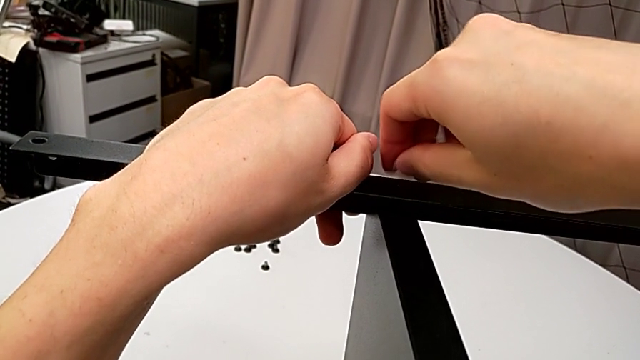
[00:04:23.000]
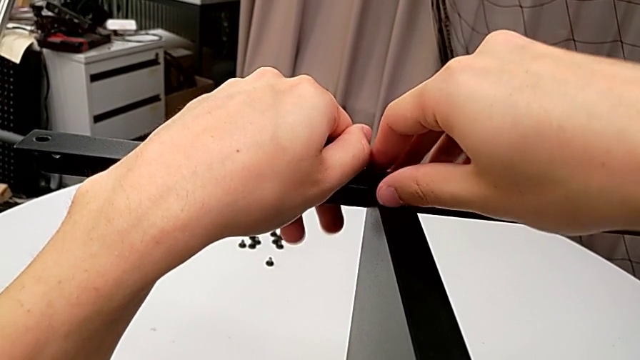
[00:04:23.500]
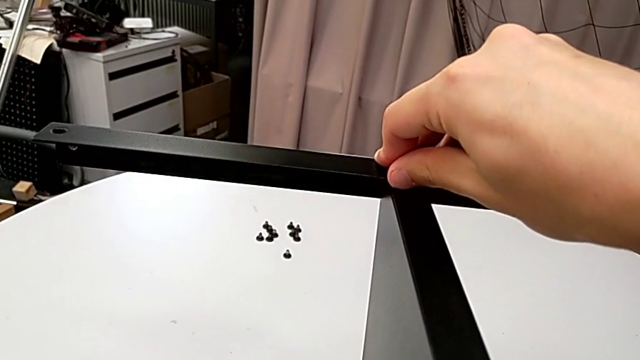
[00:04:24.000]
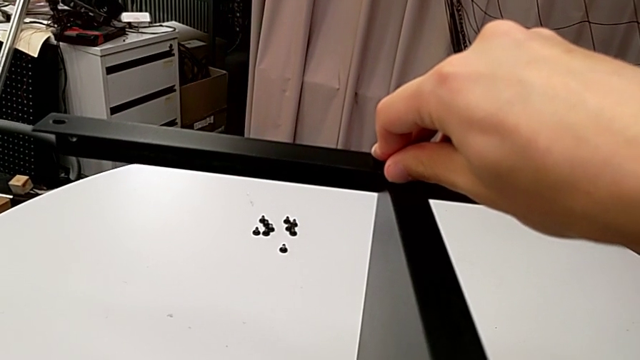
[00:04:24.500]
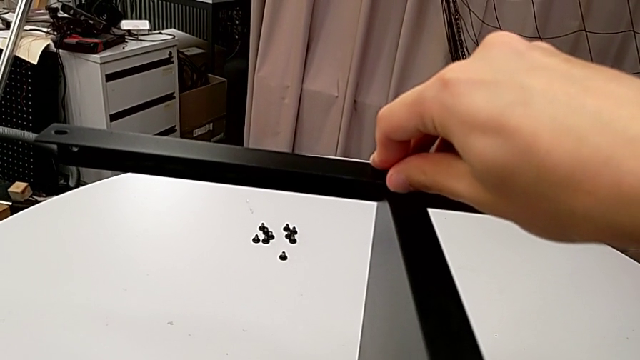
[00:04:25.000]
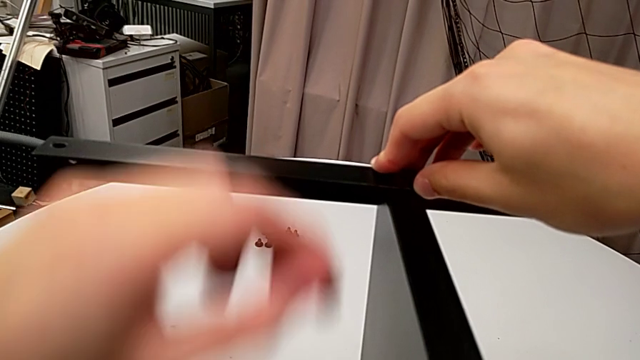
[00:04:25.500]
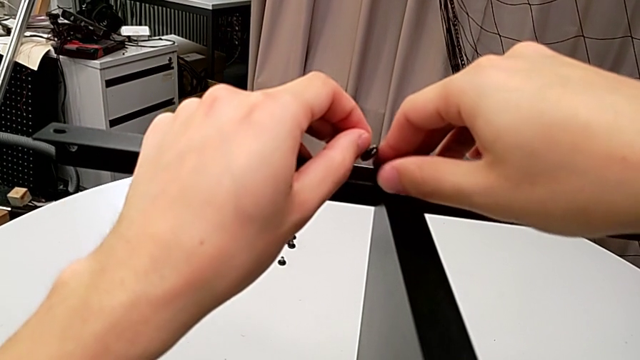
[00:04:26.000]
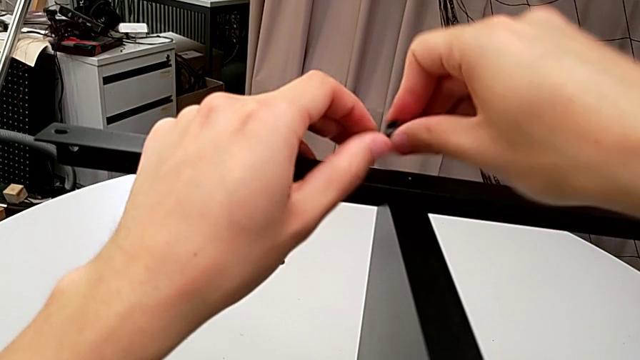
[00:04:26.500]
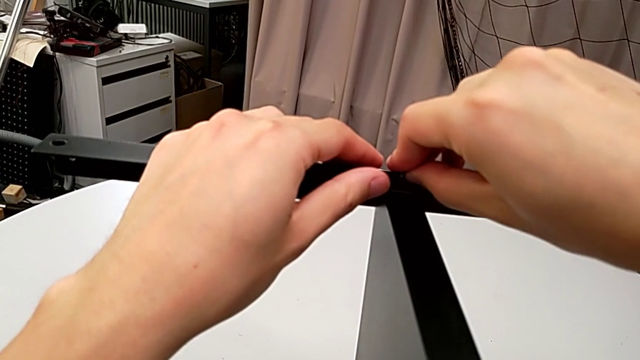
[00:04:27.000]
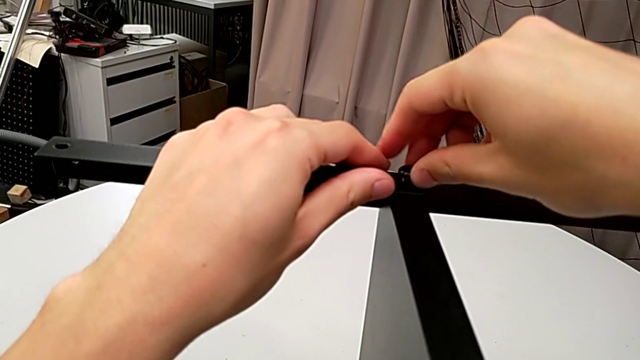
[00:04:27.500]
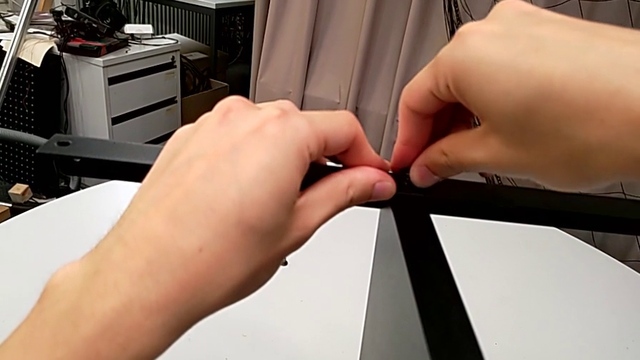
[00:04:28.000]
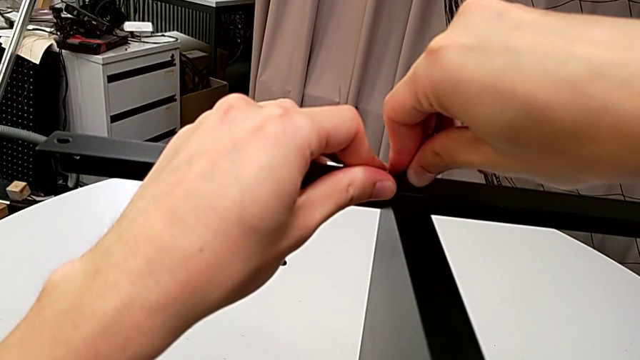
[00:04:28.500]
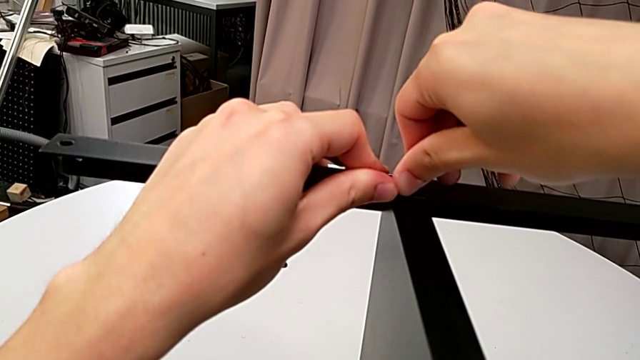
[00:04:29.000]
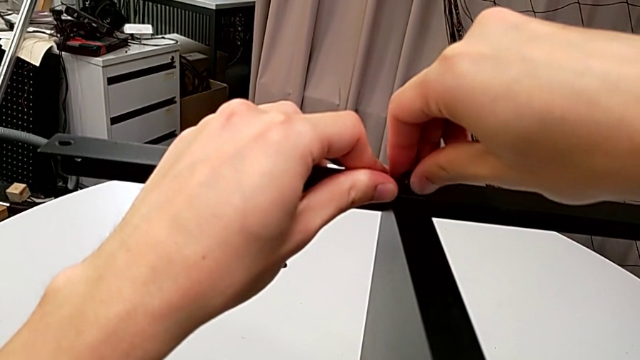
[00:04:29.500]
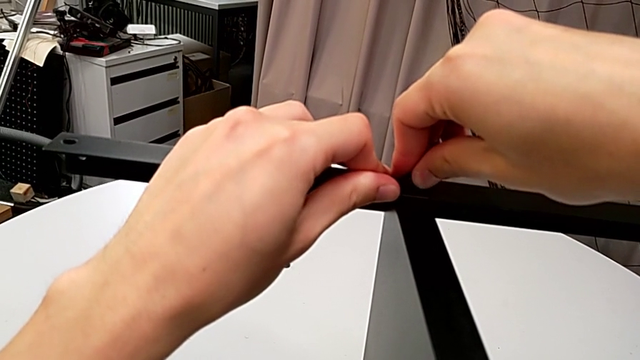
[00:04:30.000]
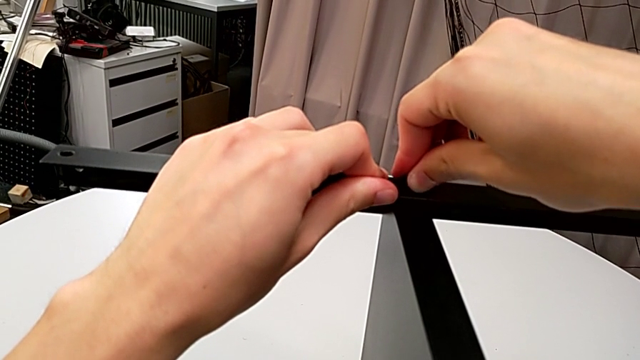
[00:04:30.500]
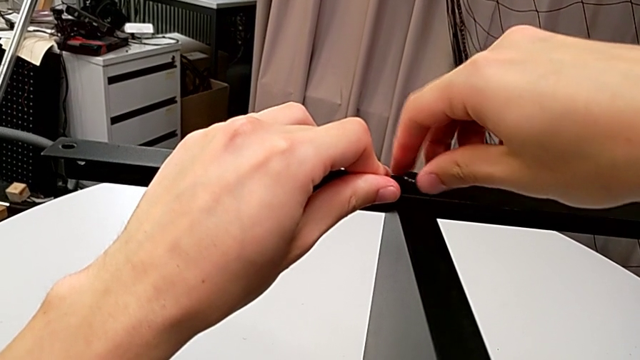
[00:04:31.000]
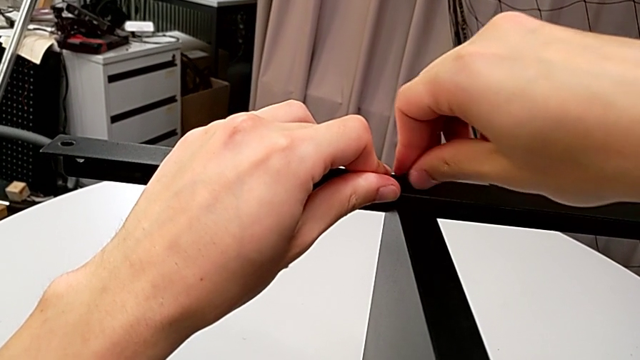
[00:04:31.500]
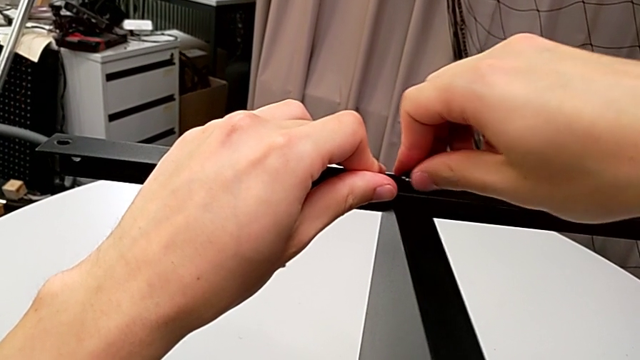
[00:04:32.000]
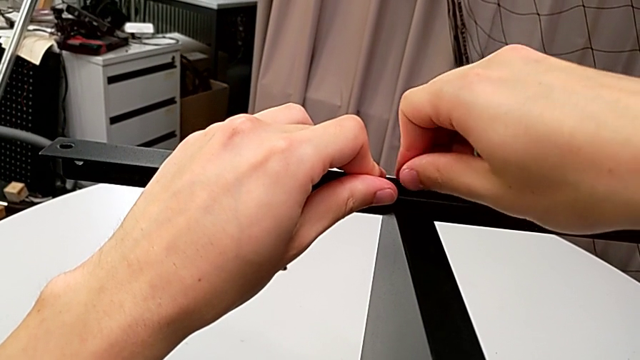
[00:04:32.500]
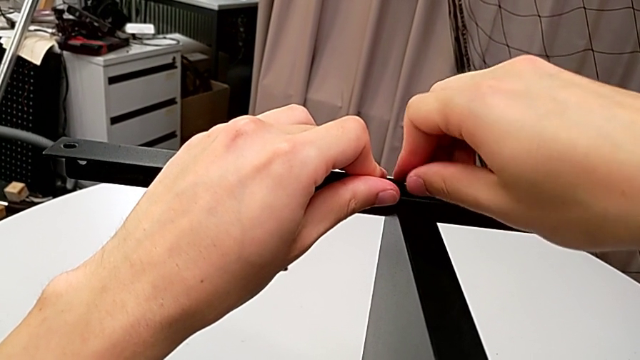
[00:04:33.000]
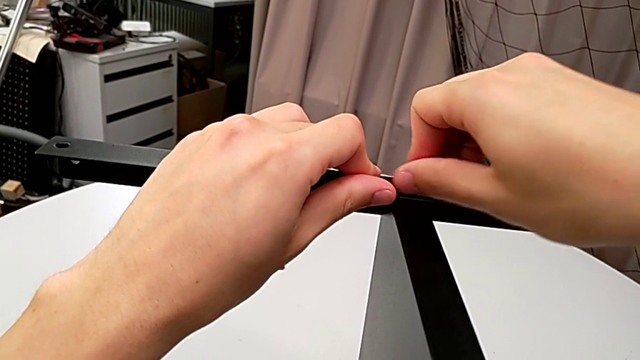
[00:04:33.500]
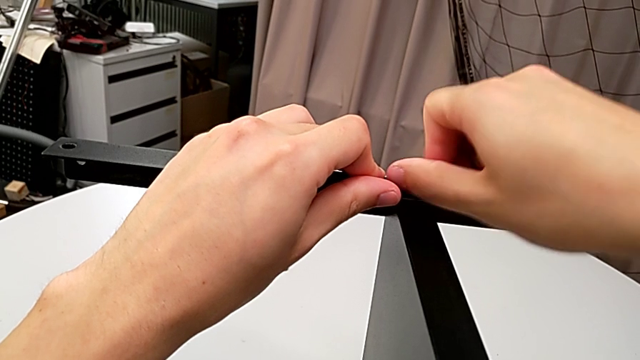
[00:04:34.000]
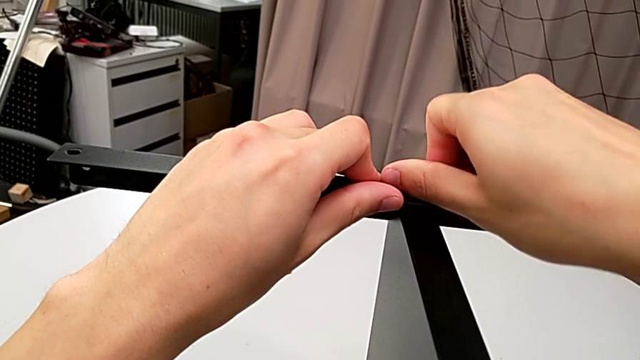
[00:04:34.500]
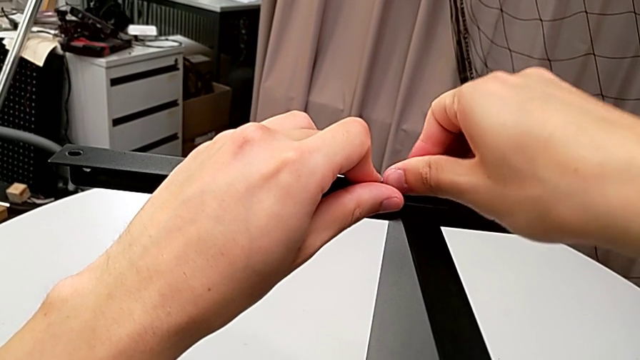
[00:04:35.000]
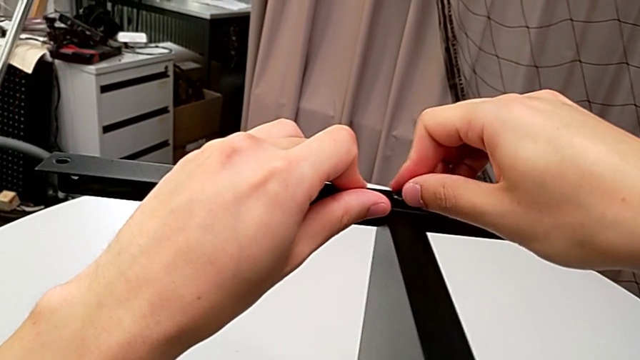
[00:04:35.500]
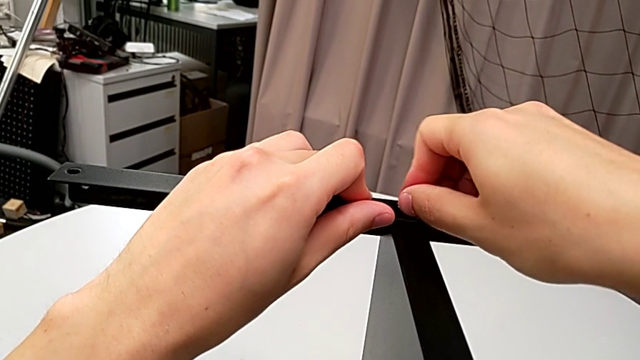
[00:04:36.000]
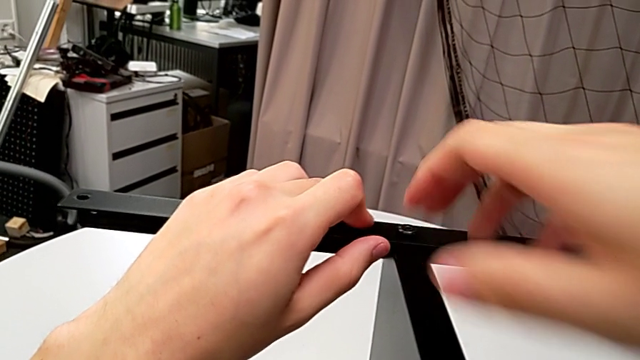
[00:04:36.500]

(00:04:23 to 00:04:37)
The camera wearer is finishing screwing the remaining four screws for the bottom tray. They wrongly drop the hex socket head, grab it twice, insert it and screw it.

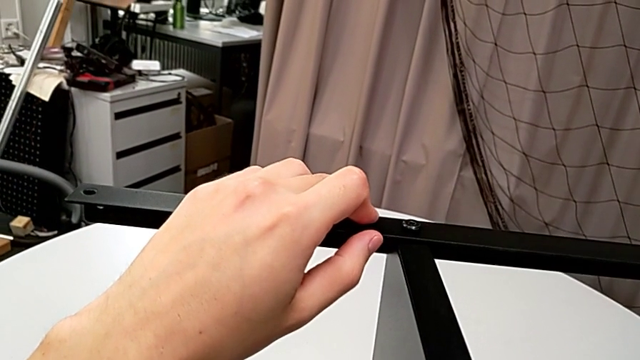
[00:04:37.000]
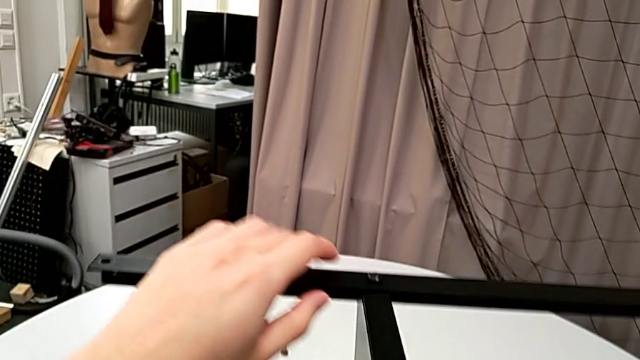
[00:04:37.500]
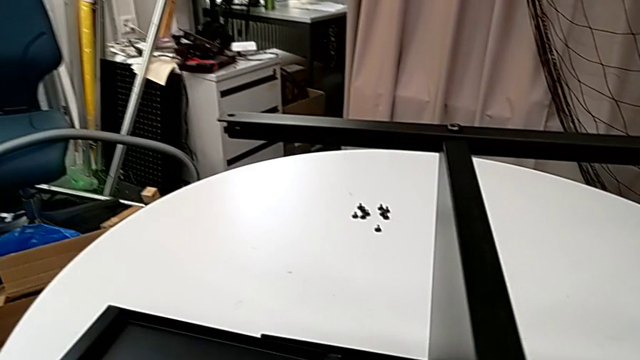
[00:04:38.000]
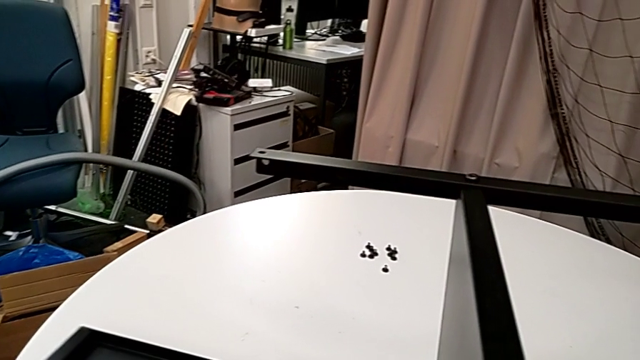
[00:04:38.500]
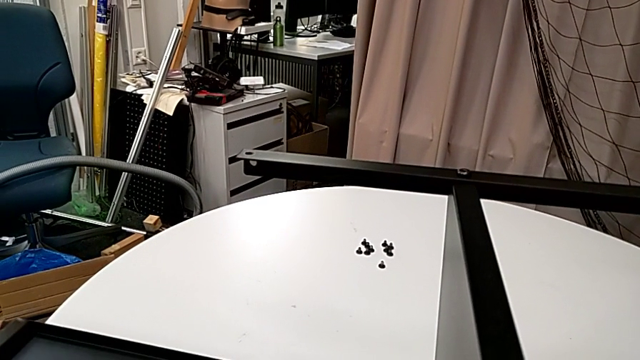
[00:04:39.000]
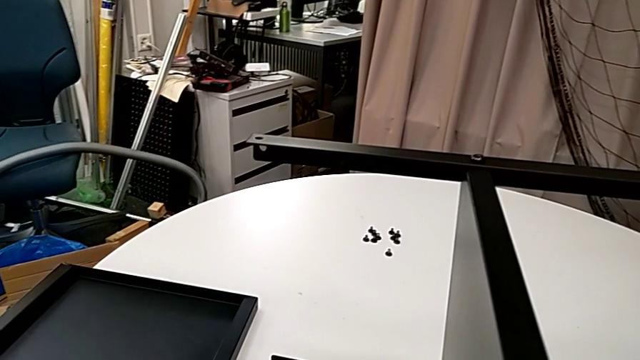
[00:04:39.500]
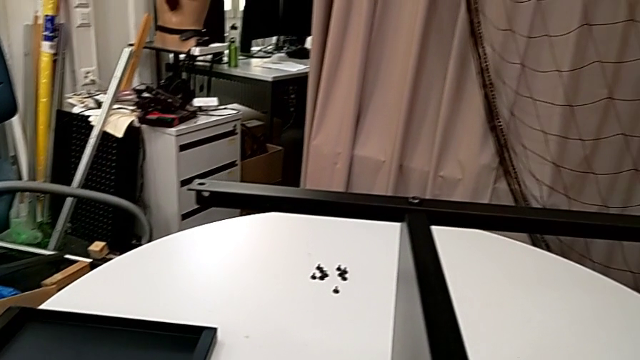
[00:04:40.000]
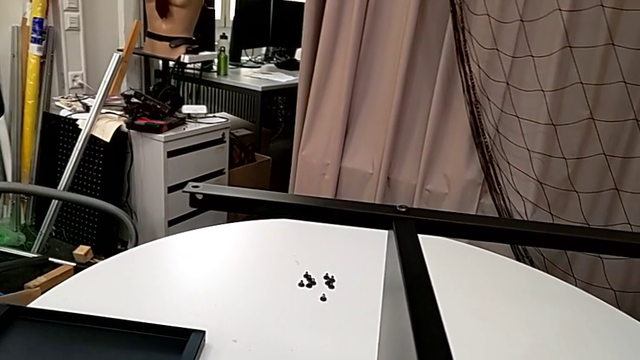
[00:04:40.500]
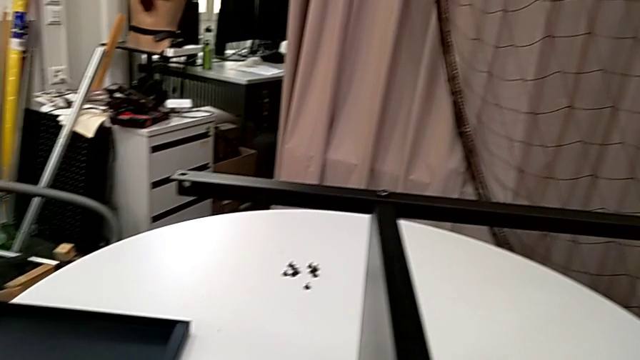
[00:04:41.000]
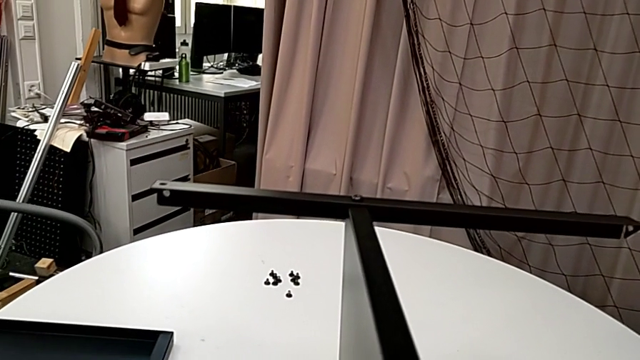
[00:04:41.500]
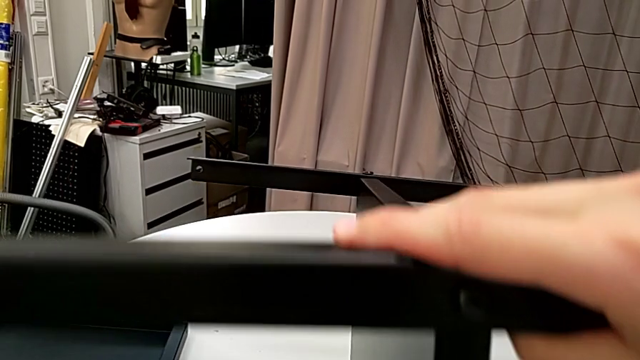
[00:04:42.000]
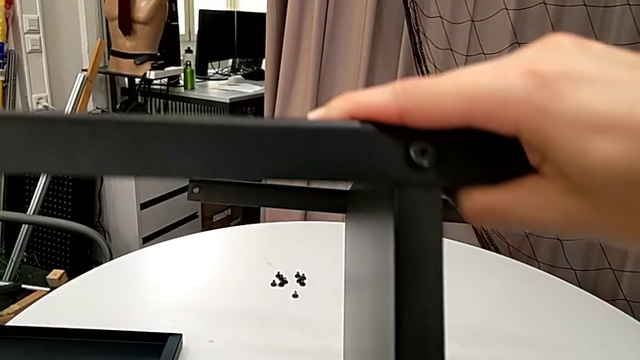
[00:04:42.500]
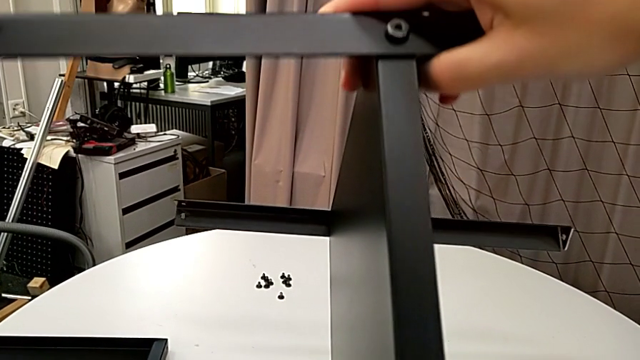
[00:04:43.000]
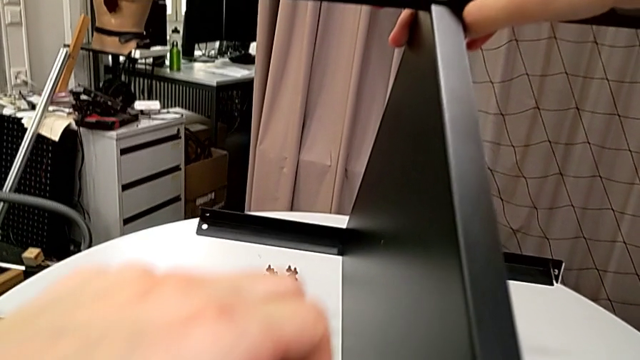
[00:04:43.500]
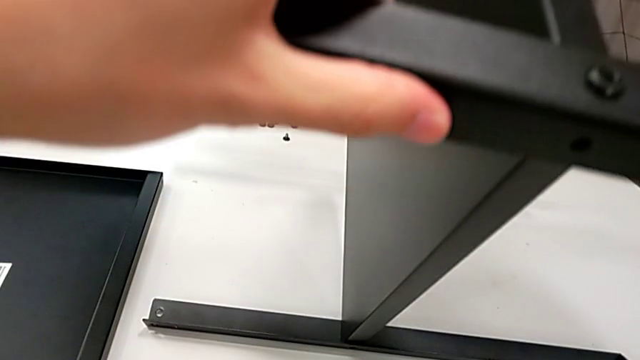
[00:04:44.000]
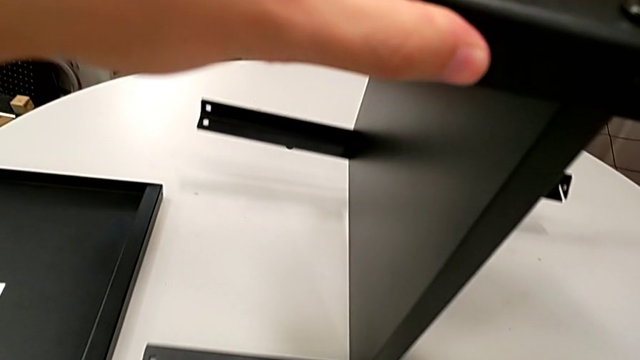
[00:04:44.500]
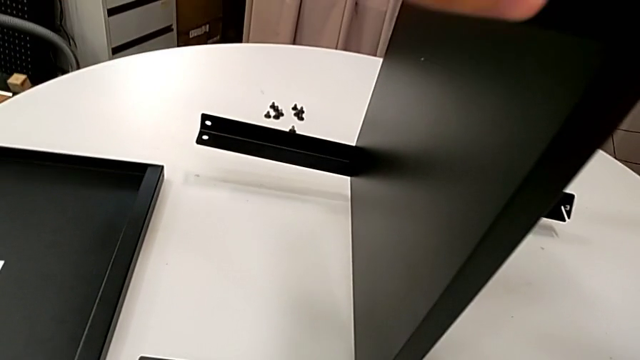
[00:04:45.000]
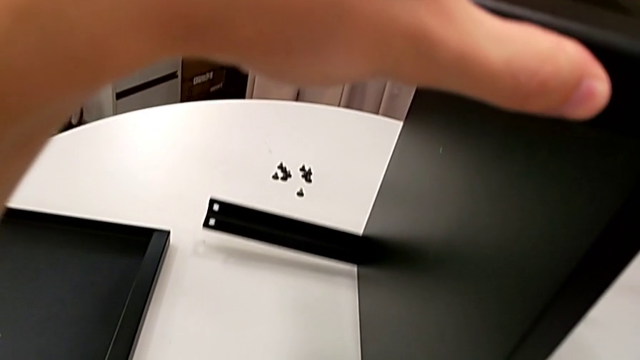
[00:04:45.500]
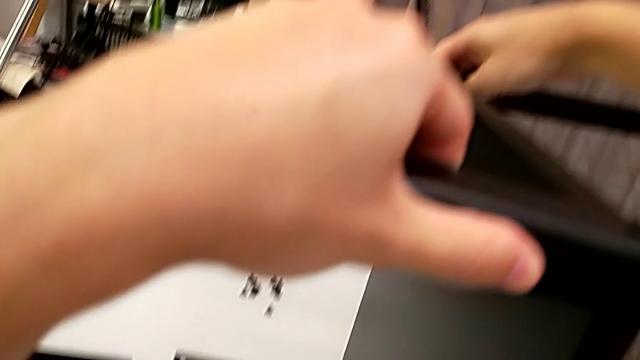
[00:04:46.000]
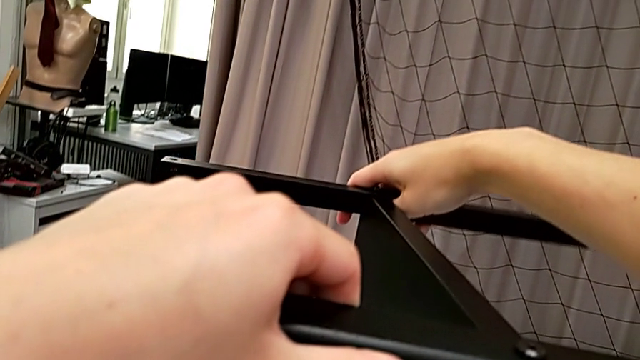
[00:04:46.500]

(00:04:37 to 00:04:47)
The camera wearer is finishing screwing the remaining four screws for the bottom tray. They slide the tray and begin to rotate the nightstand.
